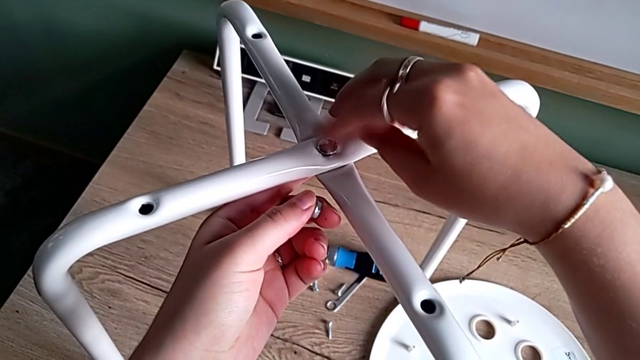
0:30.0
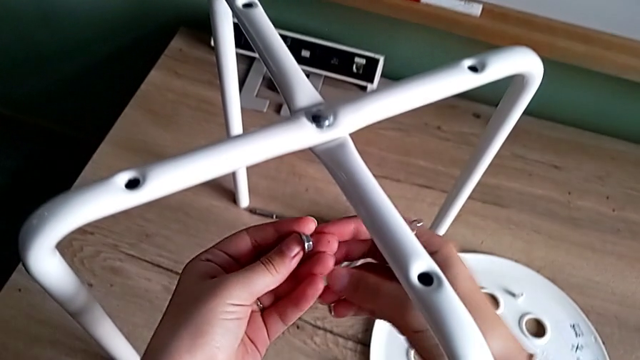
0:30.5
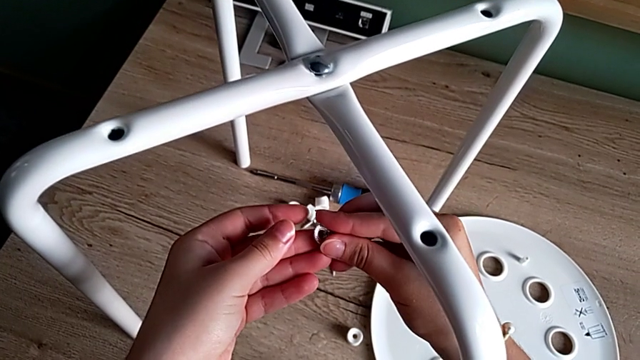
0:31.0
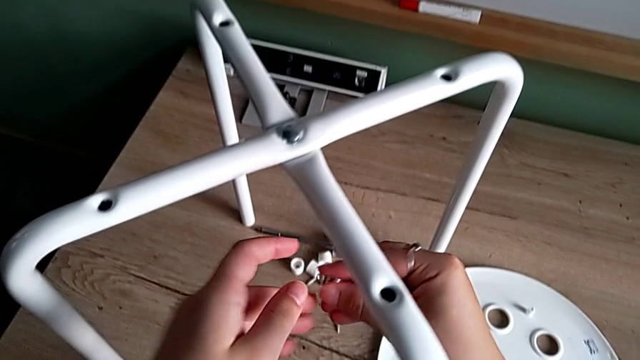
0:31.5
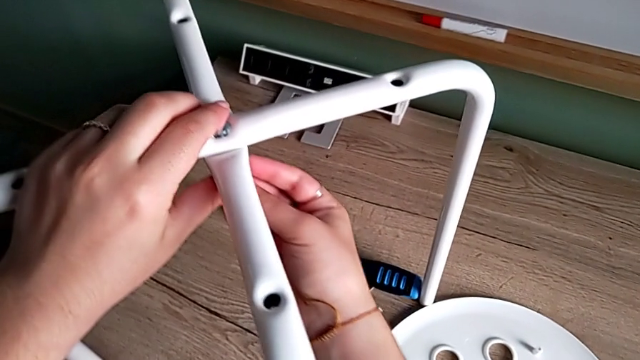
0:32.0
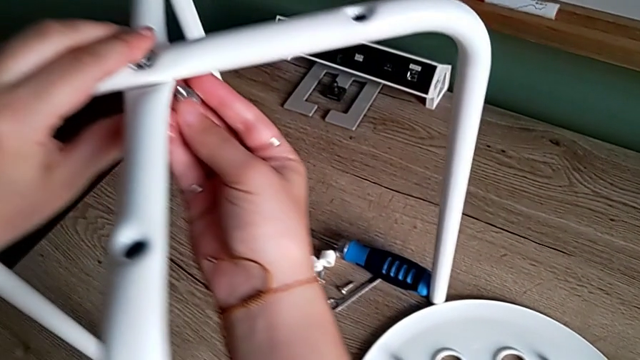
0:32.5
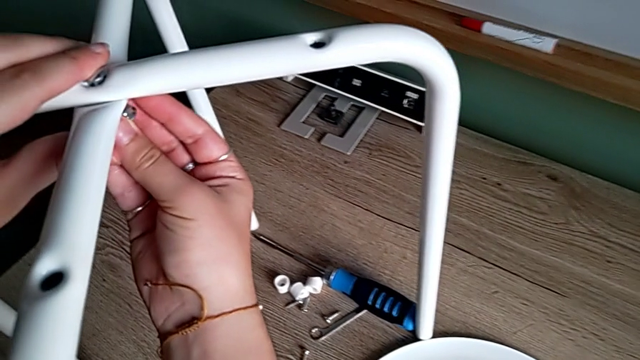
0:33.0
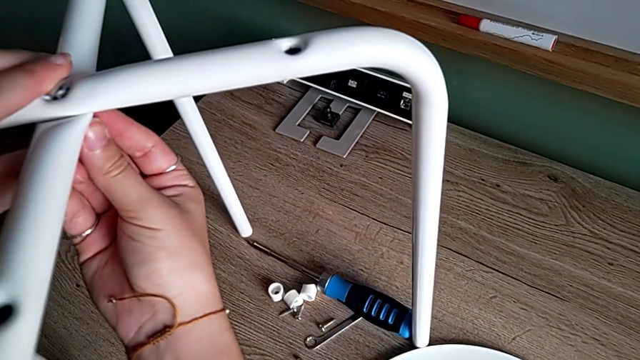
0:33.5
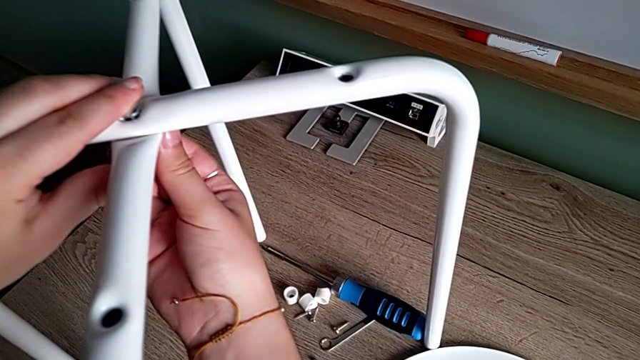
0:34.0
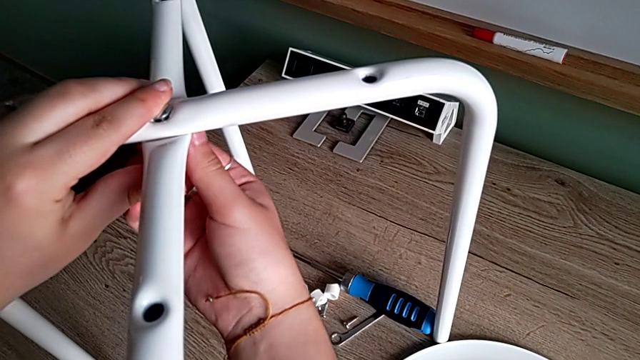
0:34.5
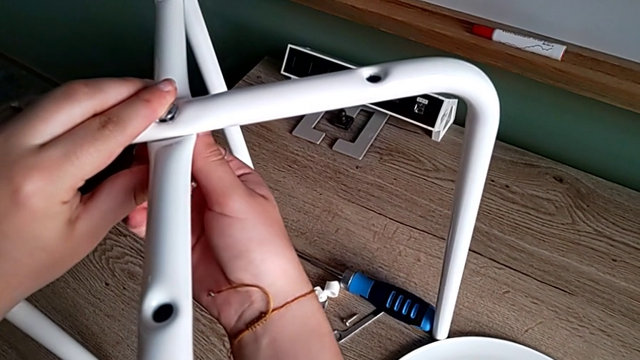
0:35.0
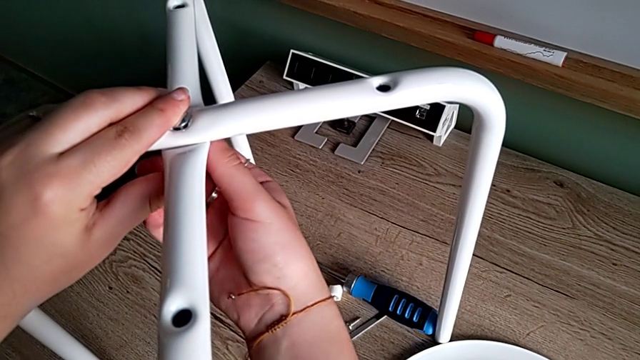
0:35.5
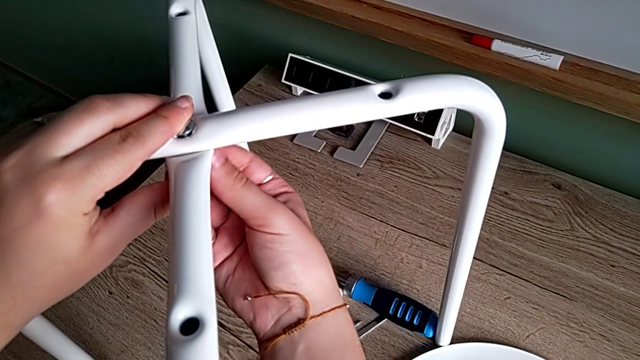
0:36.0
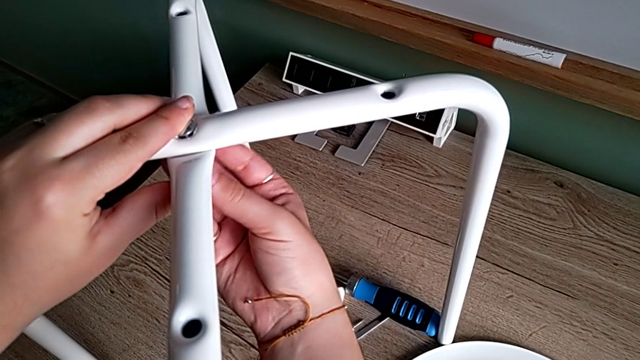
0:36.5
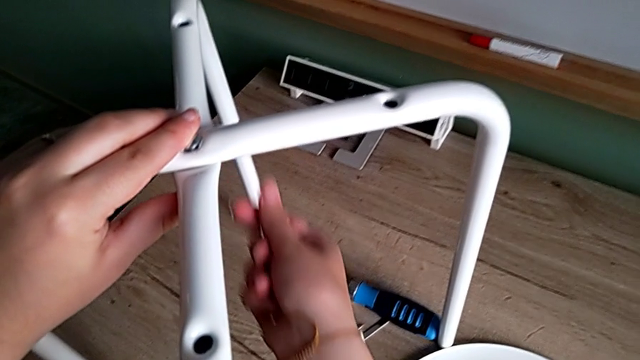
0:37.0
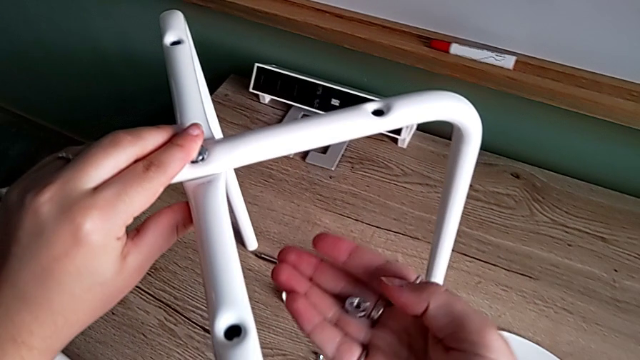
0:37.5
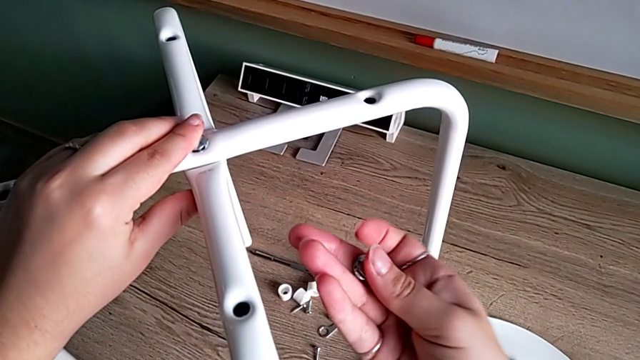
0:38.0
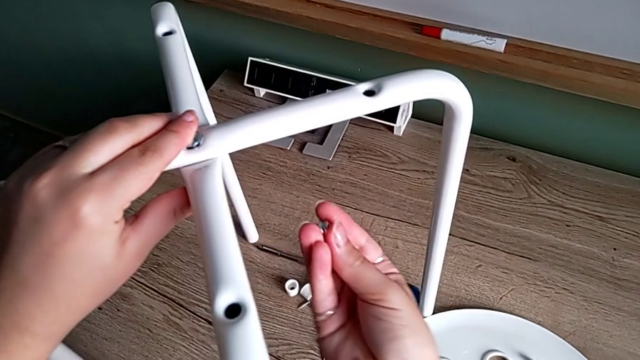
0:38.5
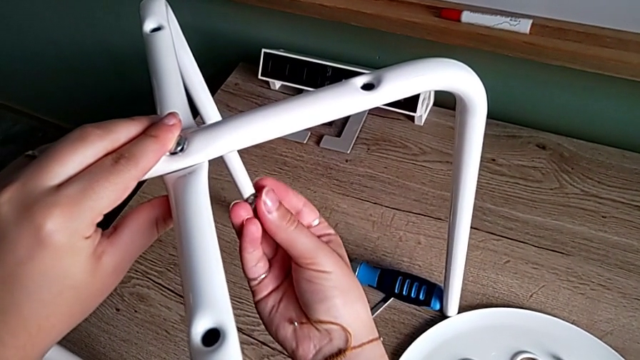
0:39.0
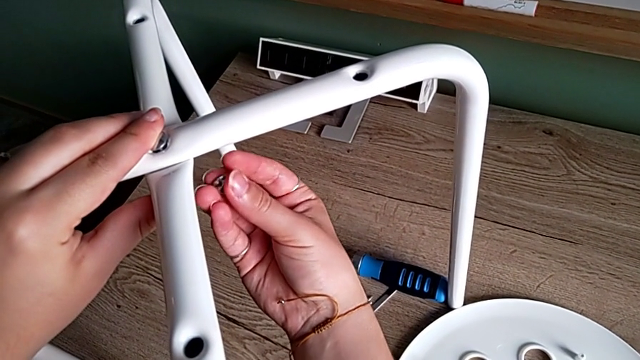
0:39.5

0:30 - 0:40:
The camera wearer is assembling the legs and aligning the seat. They grab the hex nut, wrongly insert it upside down and screw it, unscrew it, withdraw it and rotate it.

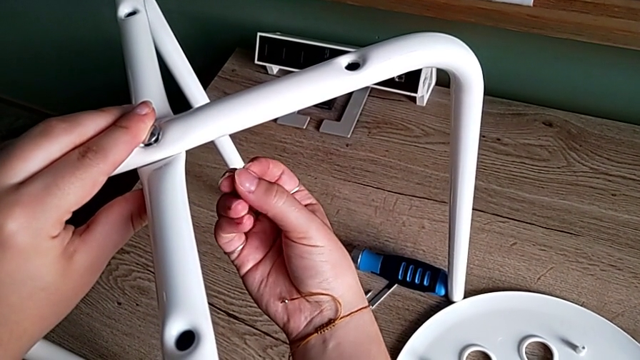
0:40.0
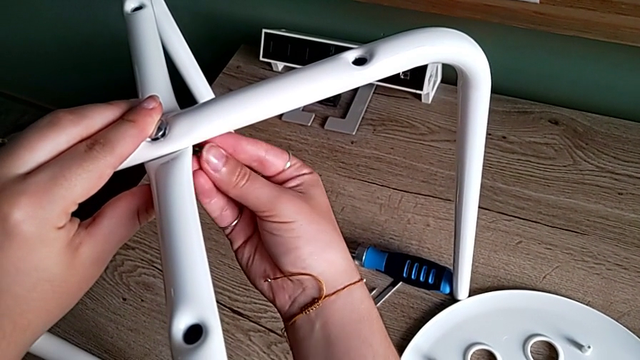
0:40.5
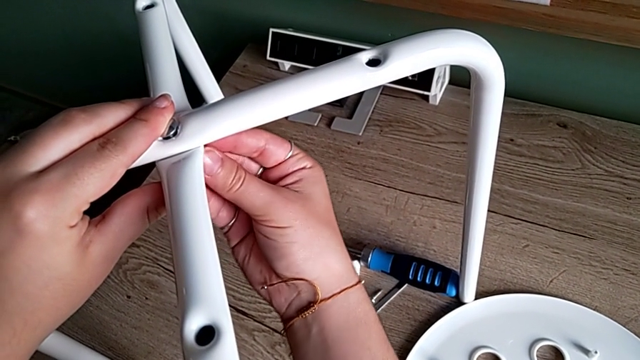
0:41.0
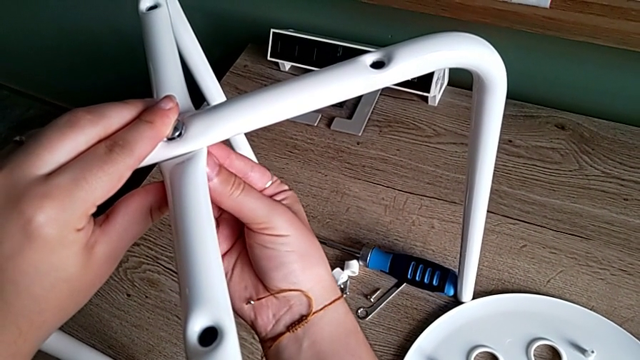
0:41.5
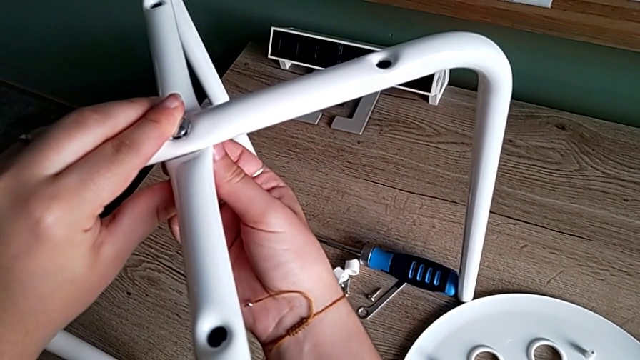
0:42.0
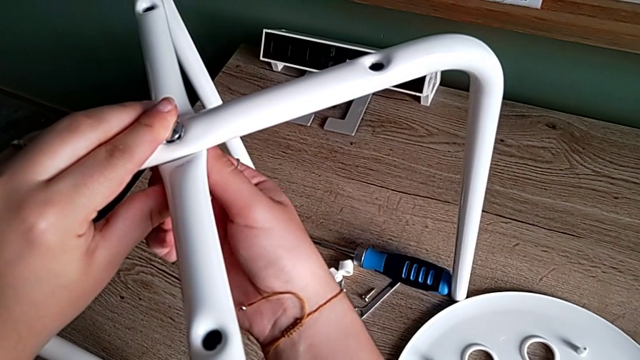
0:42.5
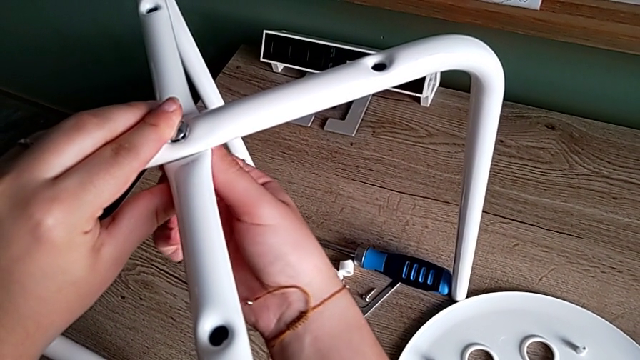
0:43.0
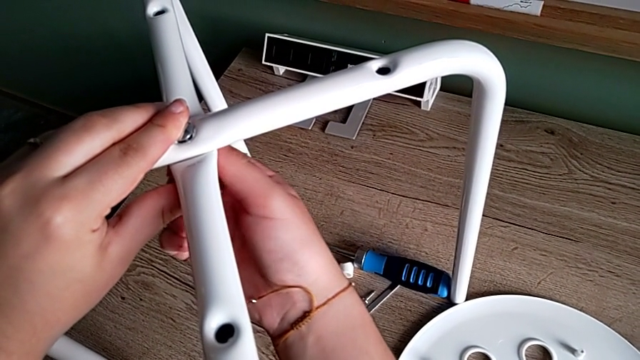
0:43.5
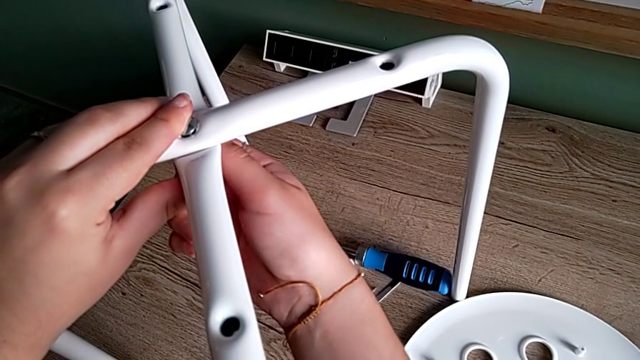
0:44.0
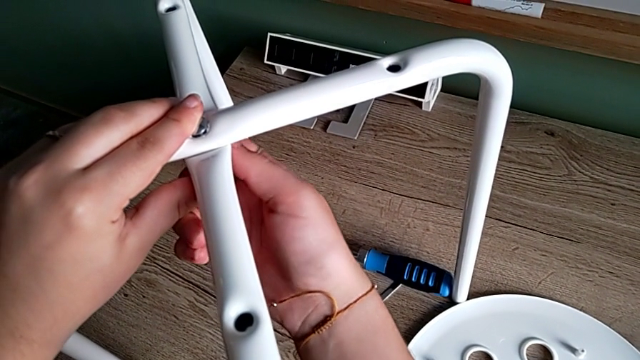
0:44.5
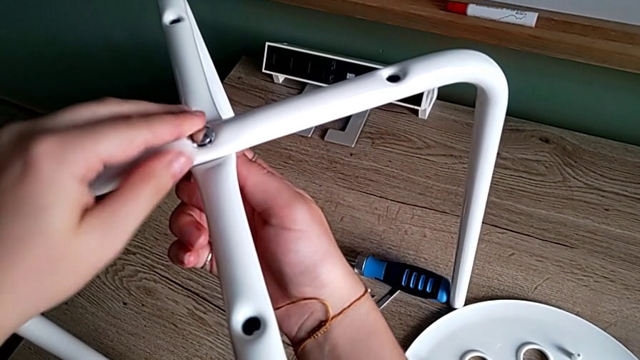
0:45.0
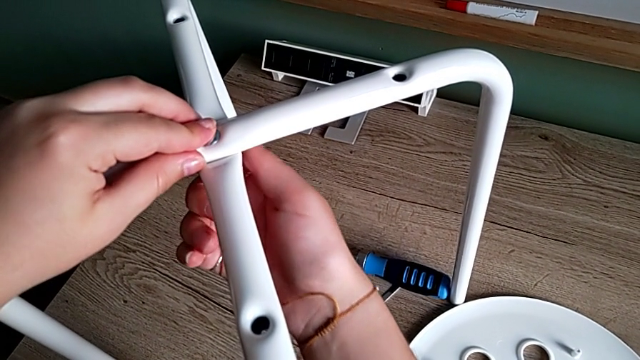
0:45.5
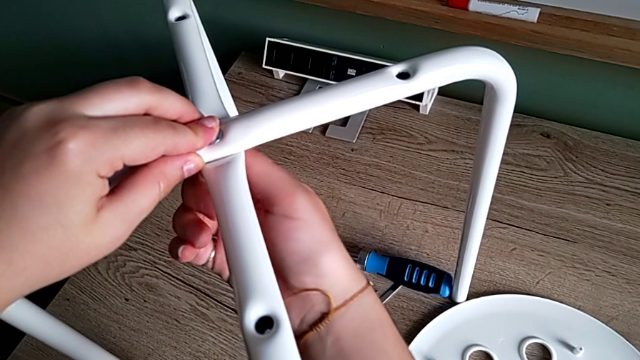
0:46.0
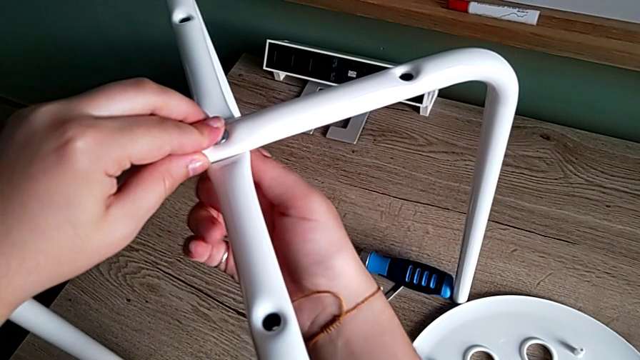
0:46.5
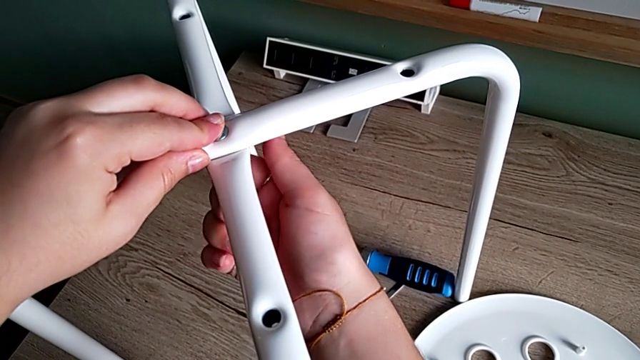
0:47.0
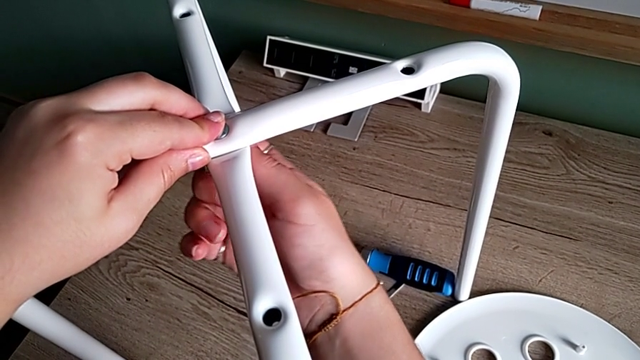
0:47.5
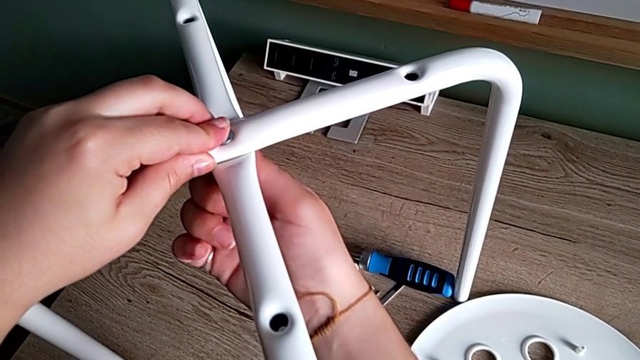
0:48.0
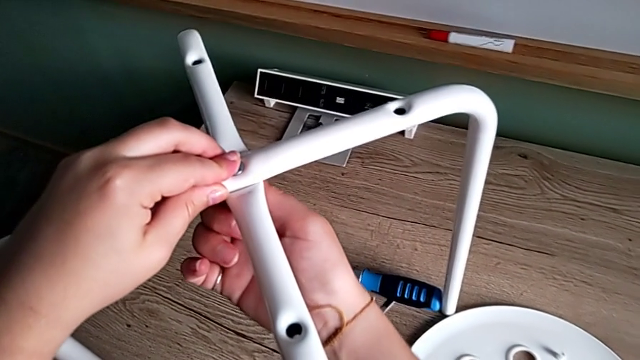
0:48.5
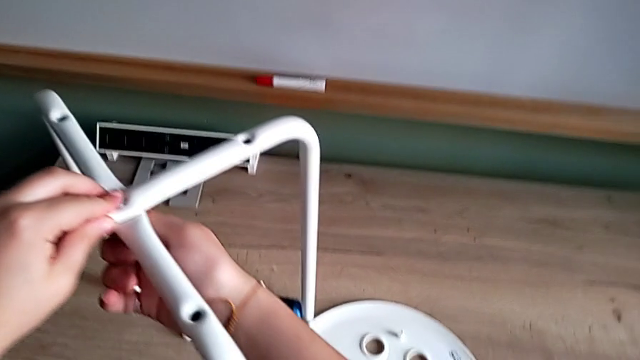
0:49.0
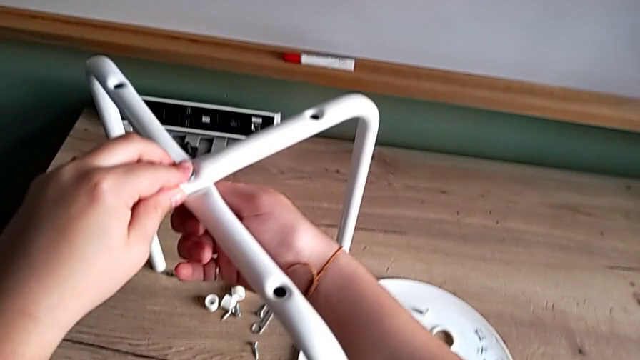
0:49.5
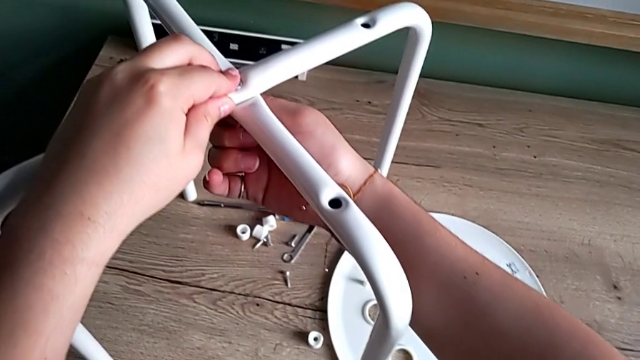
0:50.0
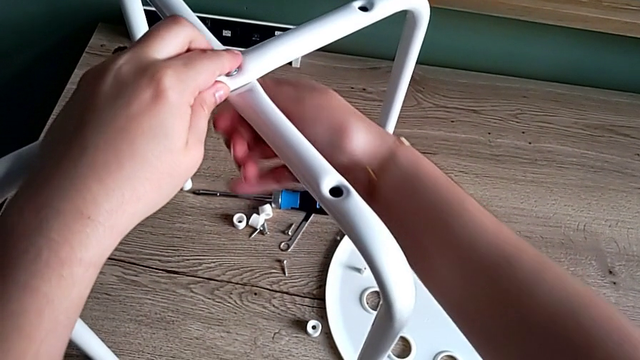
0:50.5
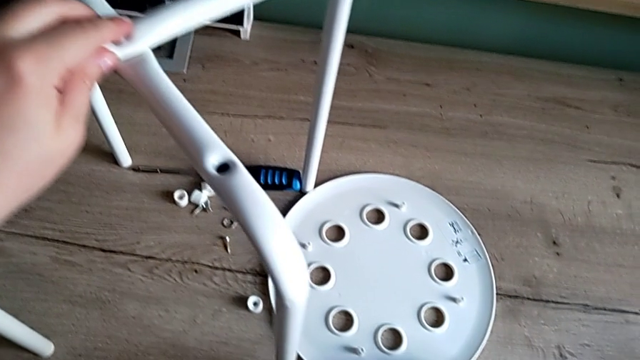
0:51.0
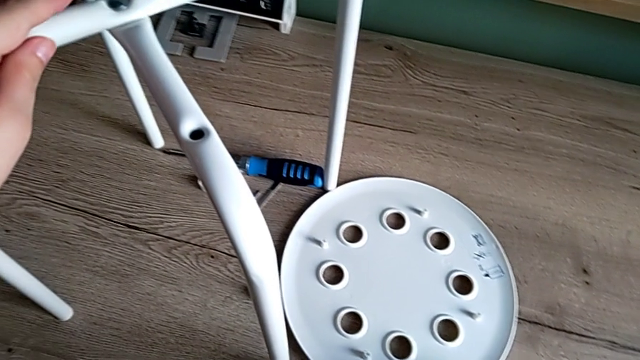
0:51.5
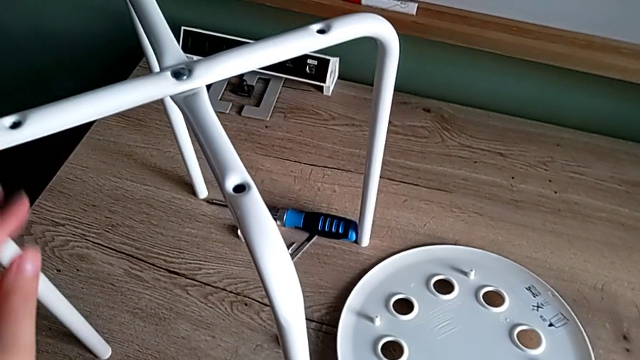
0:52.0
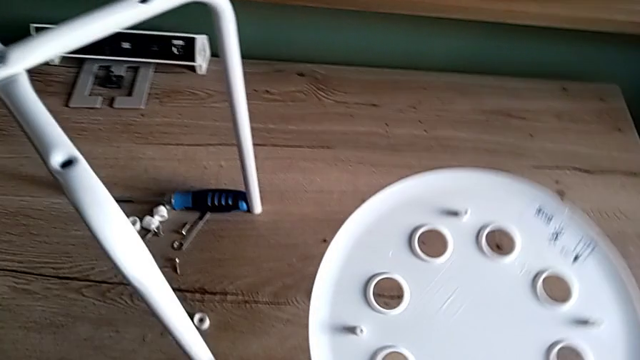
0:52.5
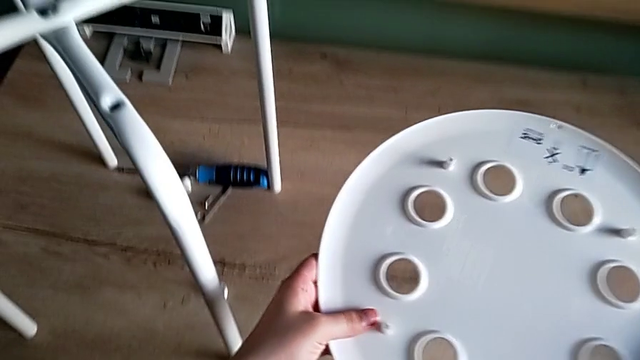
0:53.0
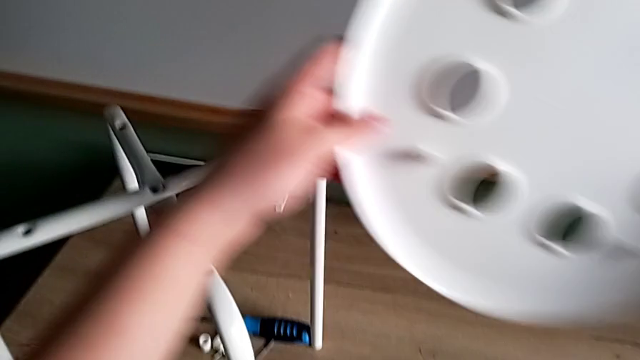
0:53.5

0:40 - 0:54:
The camera wearer is assembling the legs and aligning the seat. They insert the hex nut, screw it, grab the seat, lift it and rotate it.
